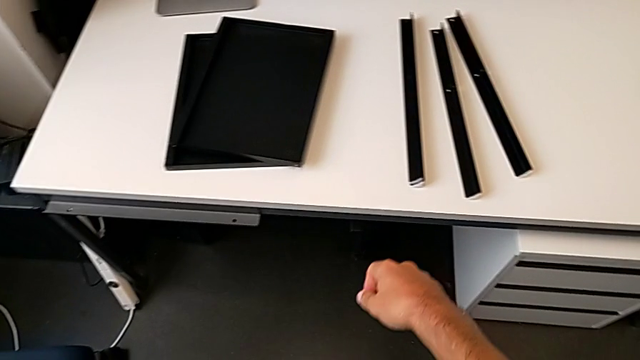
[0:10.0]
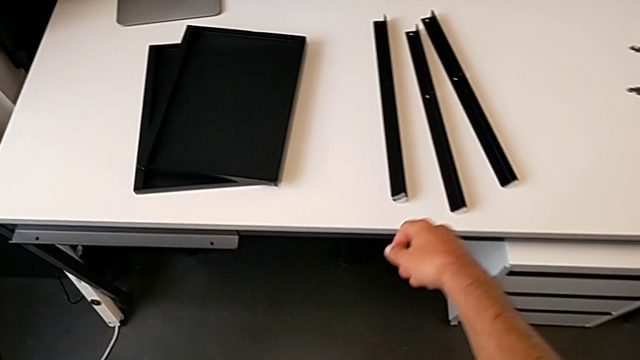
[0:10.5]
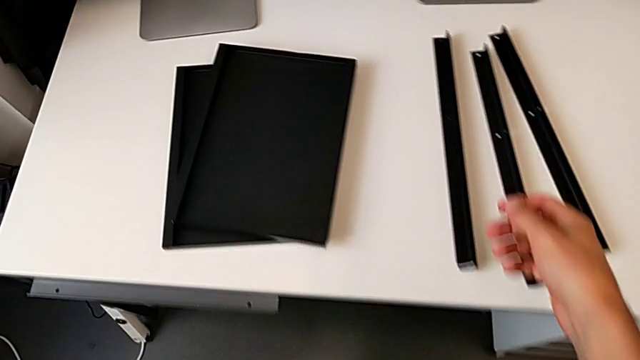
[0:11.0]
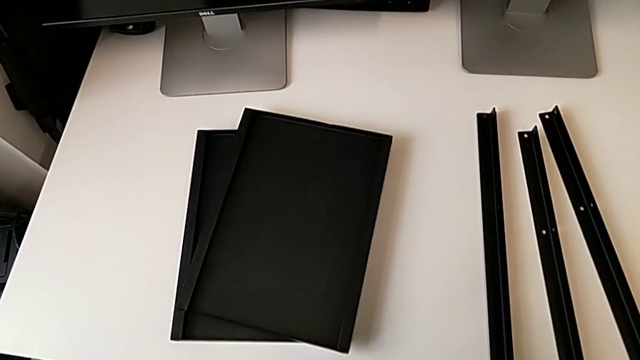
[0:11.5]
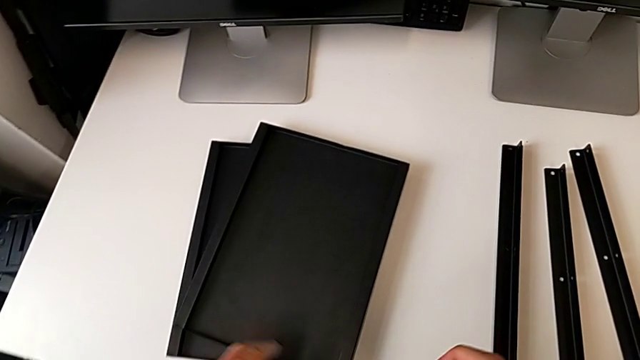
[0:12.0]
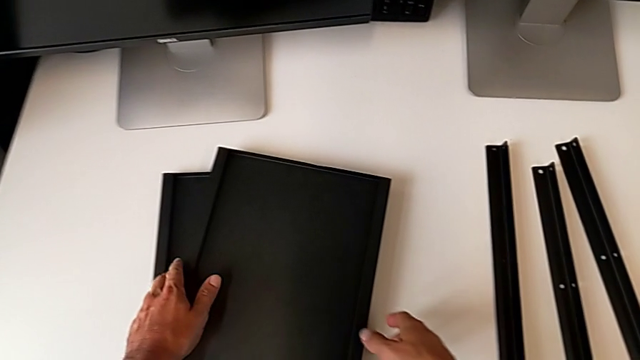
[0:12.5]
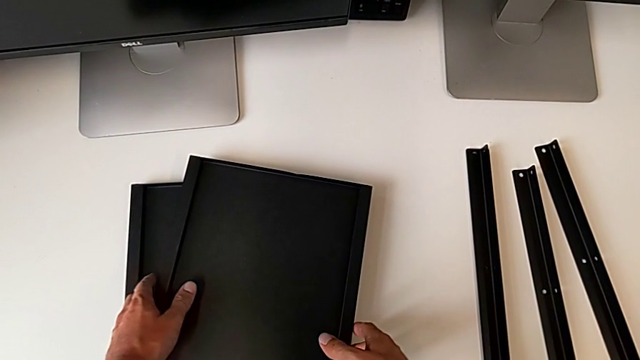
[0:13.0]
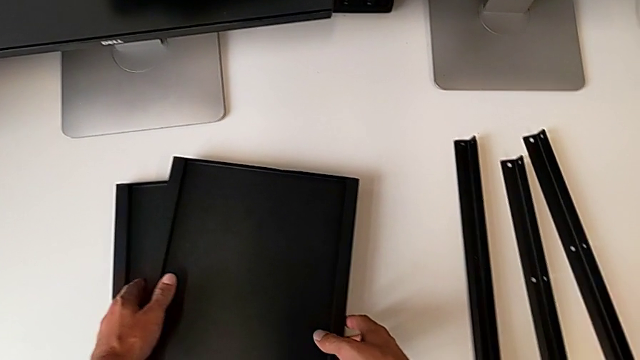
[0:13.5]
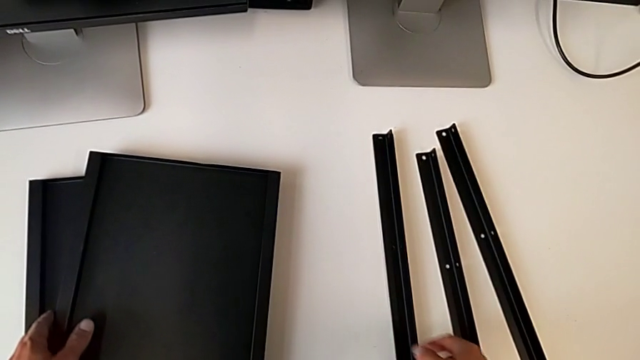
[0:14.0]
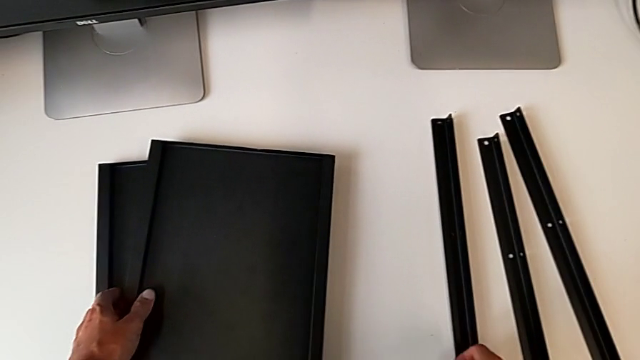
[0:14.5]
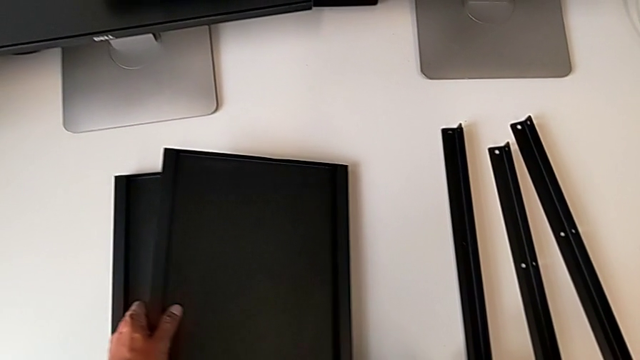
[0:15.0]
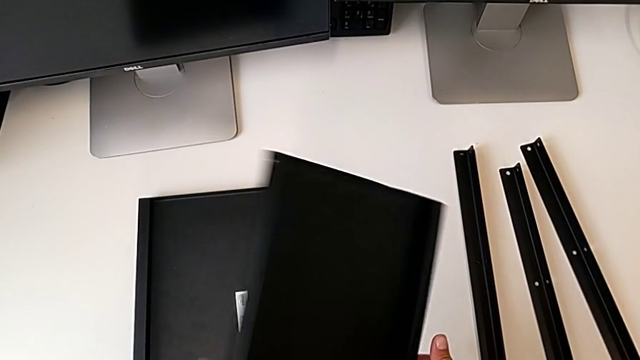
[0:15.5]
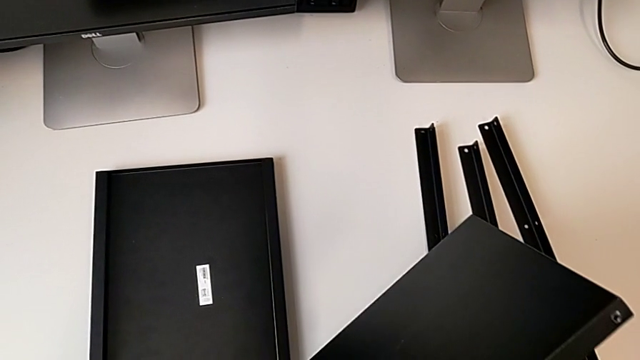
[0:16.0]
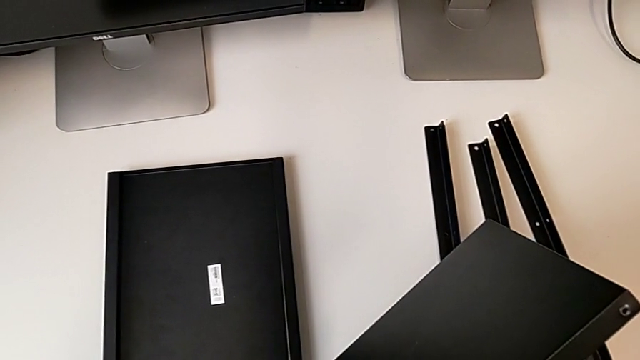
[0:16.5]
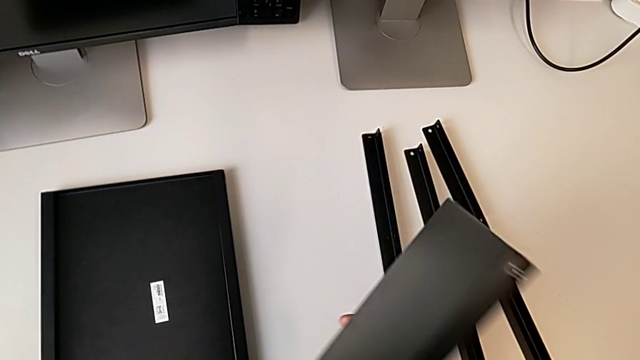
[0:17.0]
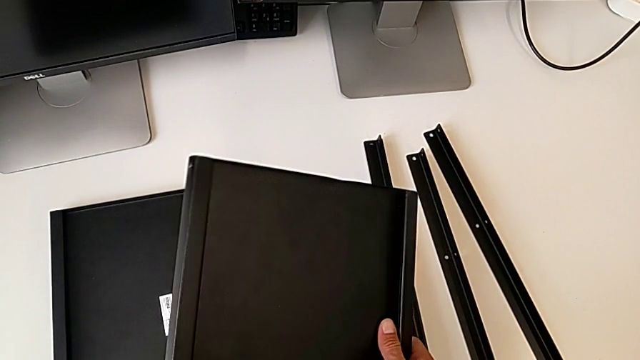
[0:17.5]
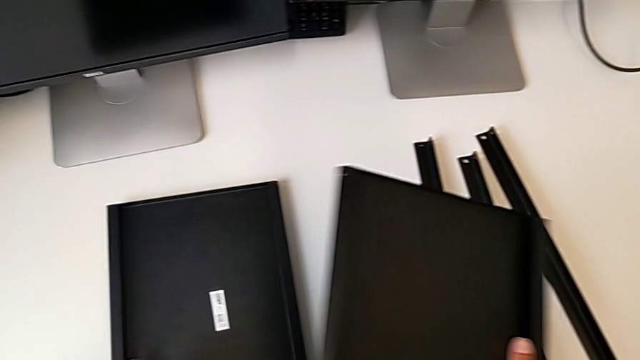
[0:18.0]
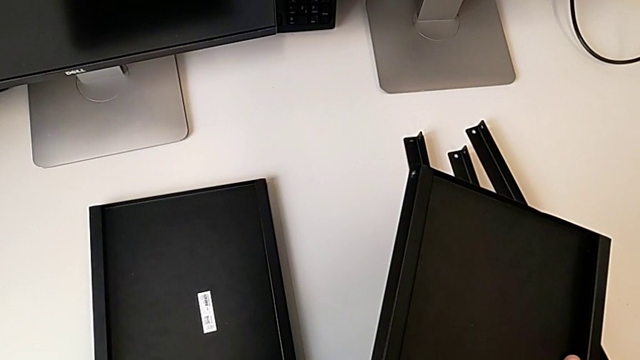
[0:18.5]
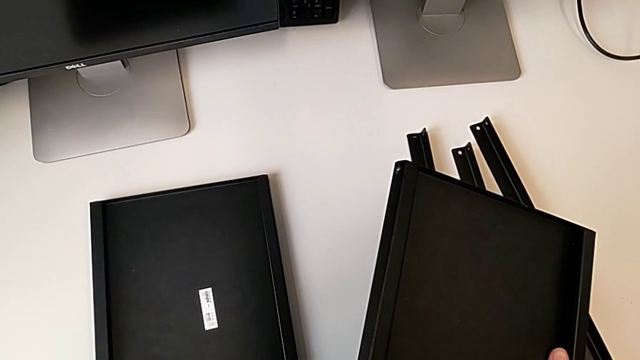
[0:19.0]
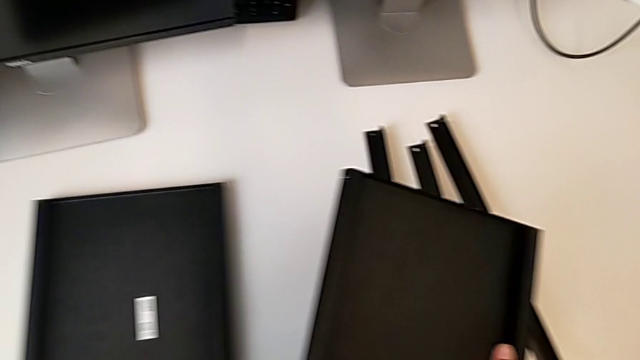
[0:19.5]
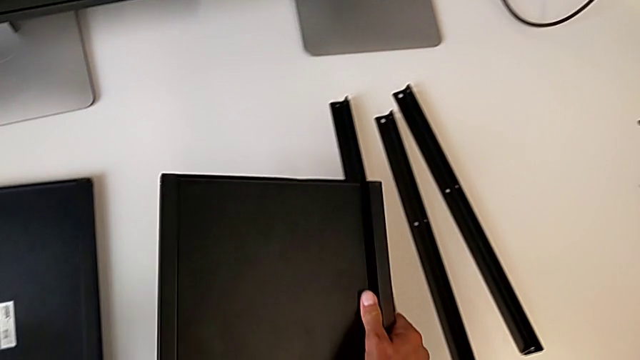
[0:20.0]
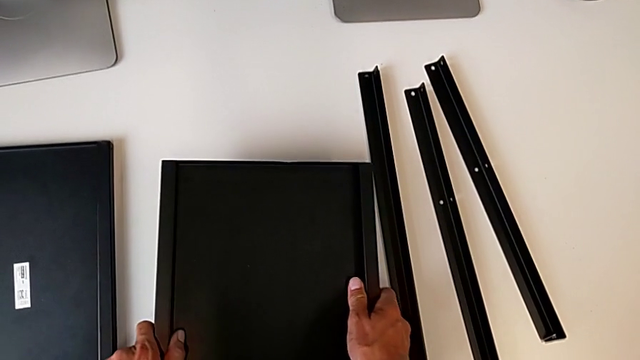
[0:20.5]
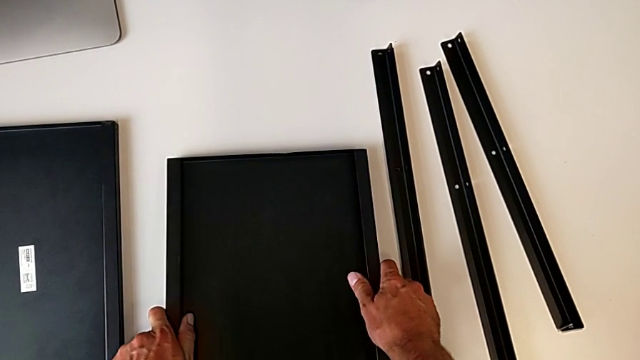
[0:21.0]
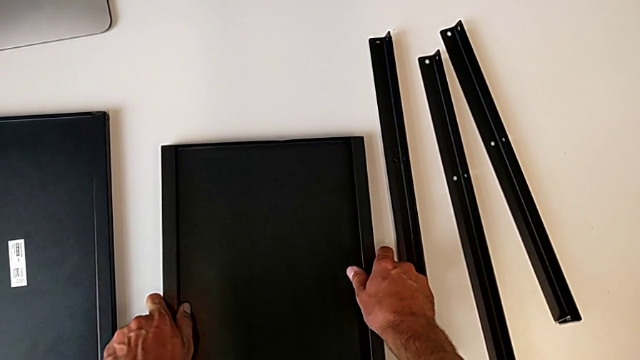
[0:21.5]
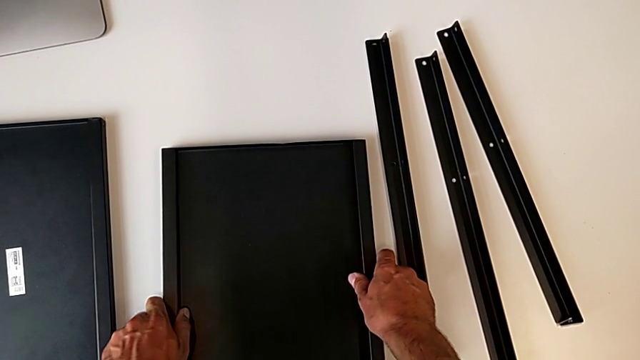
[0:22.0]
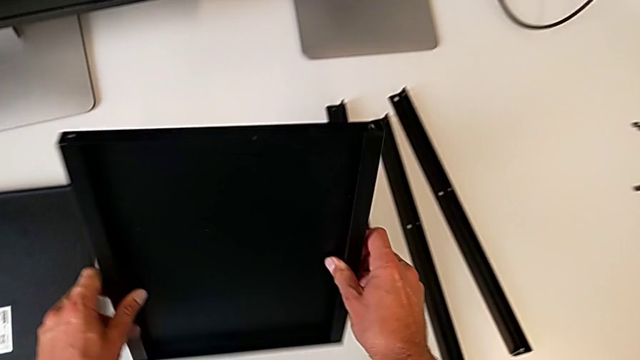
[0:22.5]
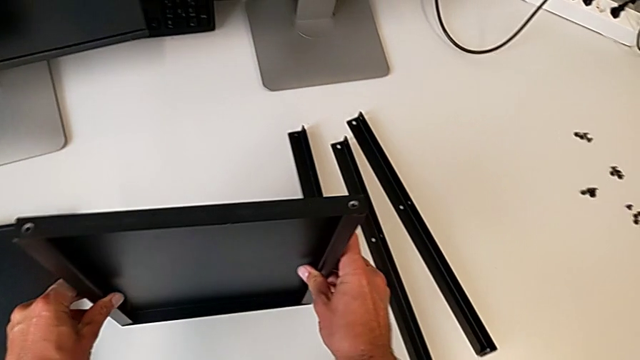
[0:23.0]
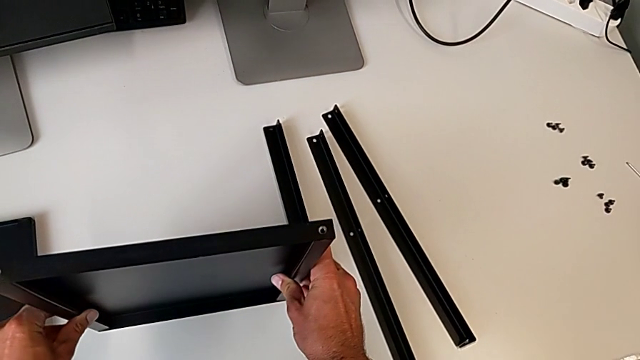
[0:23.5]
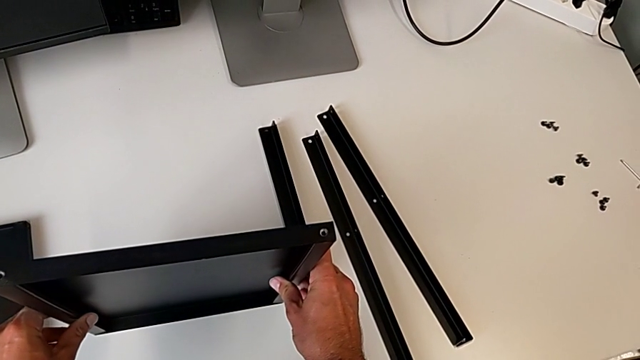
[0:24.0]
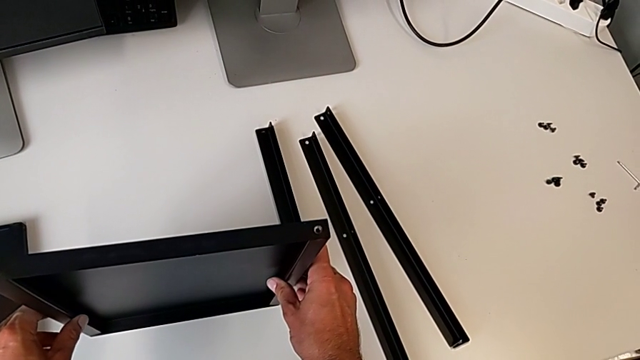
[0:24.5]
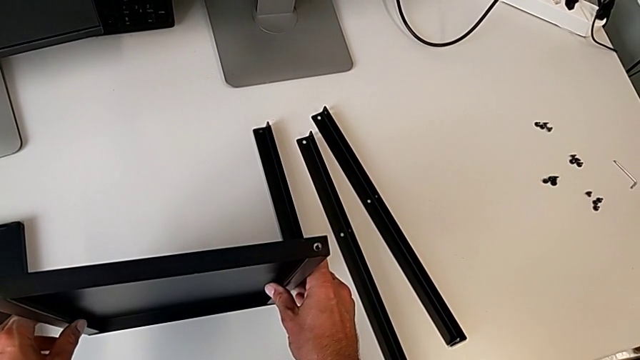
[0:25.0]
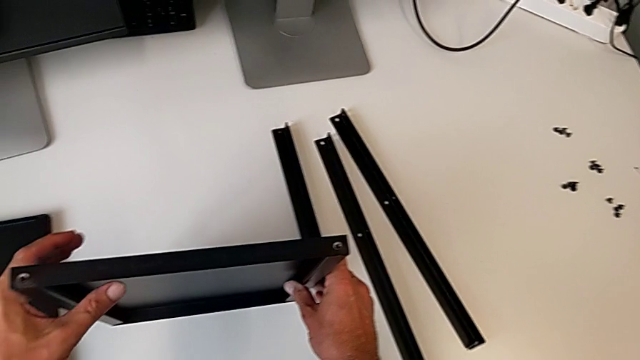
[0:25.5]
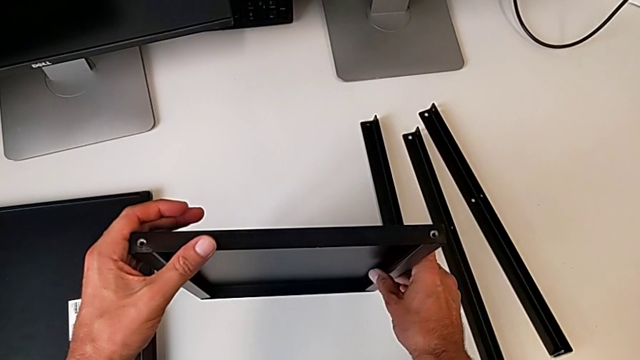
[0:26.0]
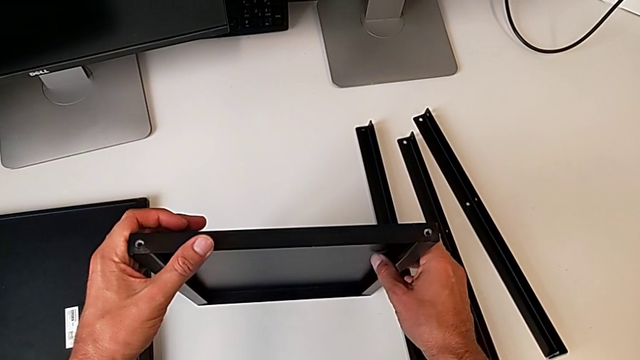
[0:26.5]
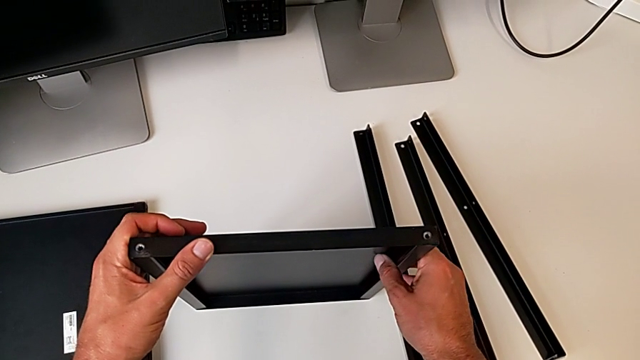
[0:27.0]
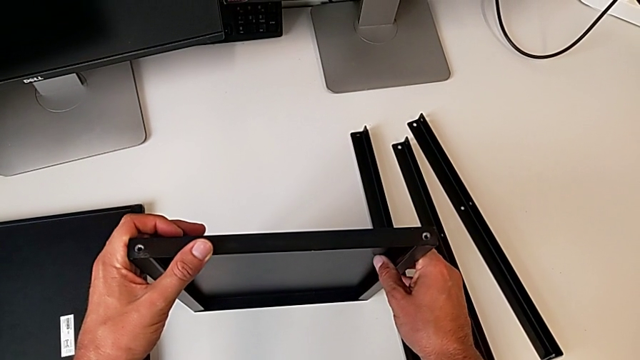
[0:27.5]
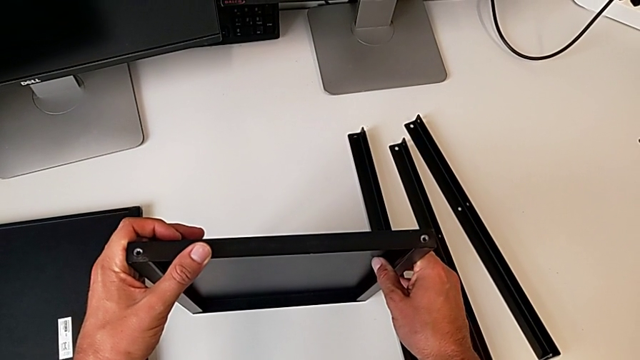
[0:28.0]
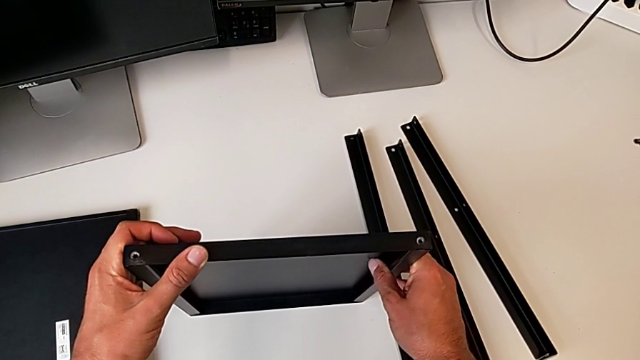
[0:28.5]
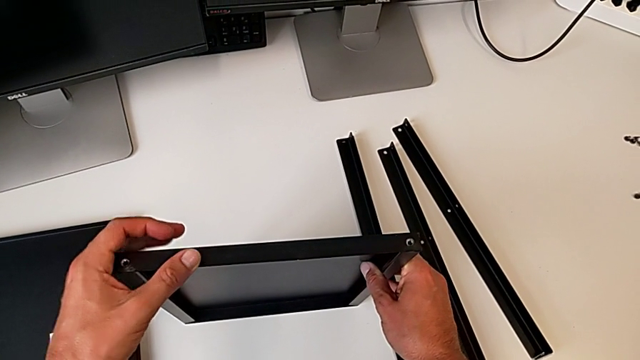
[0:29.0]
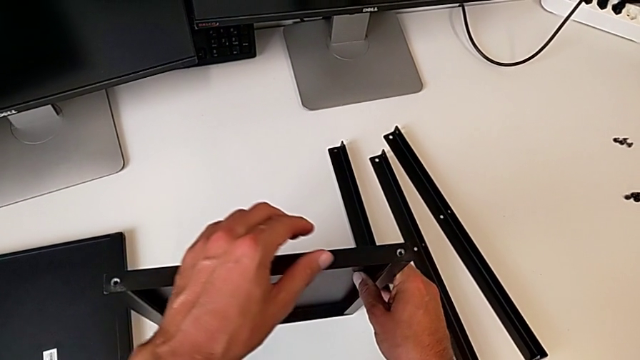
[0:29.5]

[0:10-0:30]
The camera wearer inspects the parts of the nightstand. They approach the top tray, grab the tray, flip the top tray, push the left tray, place the tray and stand the tray.

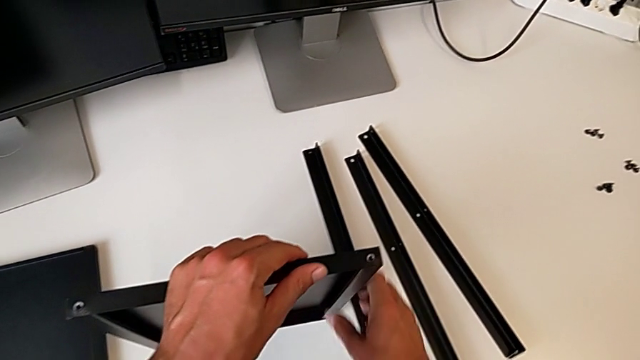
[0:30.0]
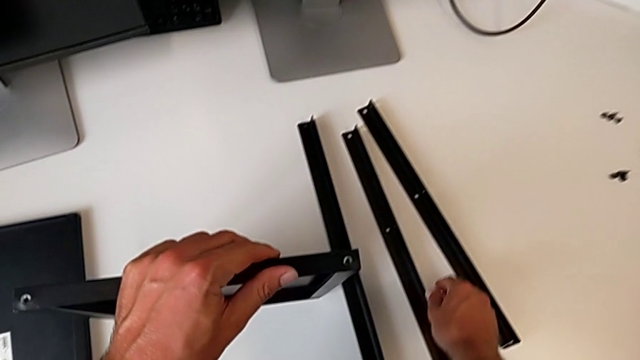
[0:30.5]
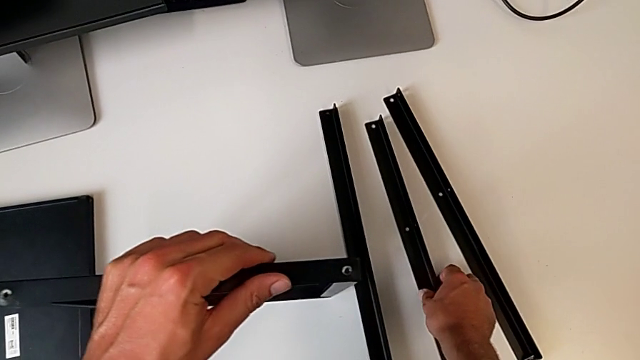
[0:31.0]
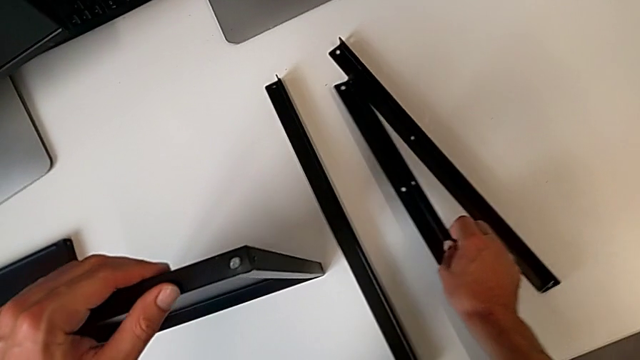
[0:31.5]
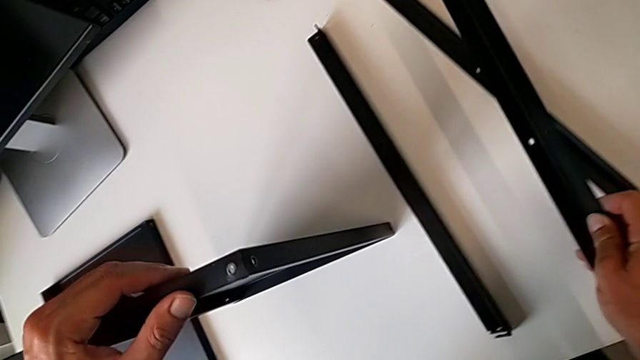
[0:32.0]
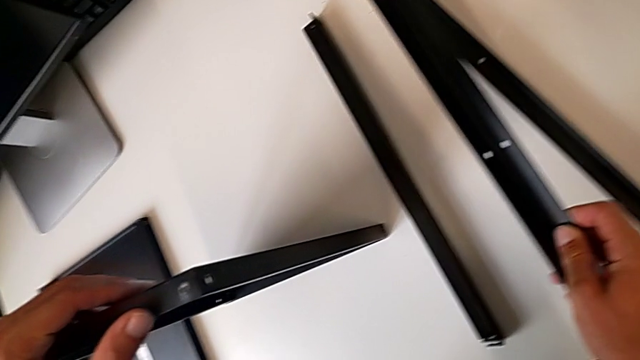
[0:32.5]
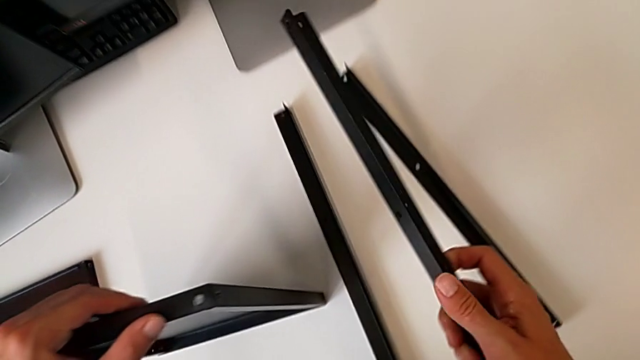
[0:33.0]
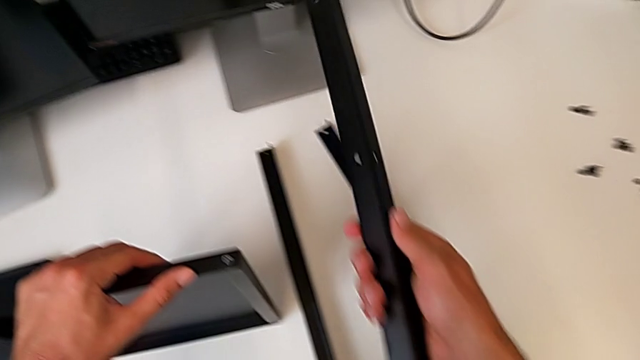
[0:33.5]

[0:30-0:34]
The camera wearer is assembling the first leg on the shelf. They grab the first leg.
